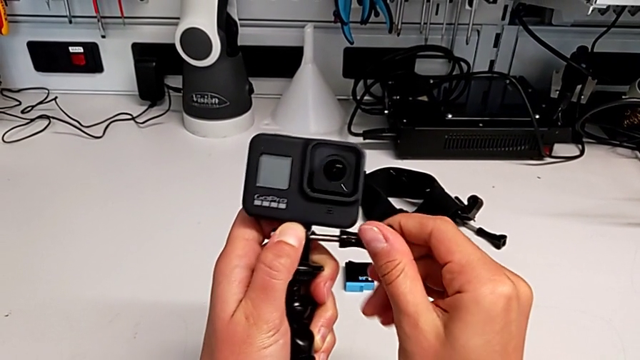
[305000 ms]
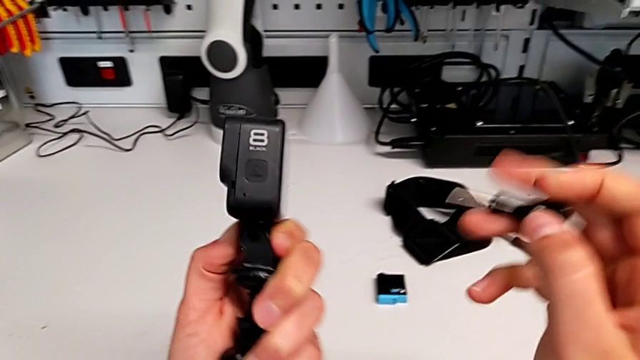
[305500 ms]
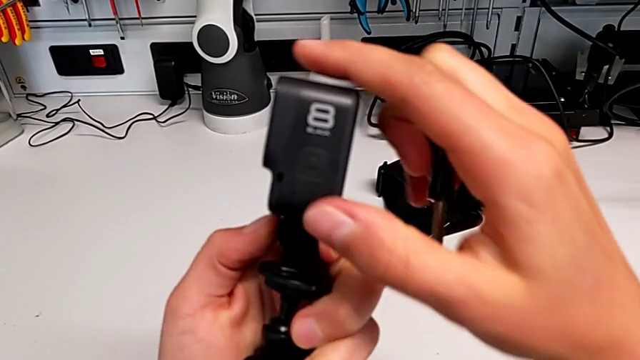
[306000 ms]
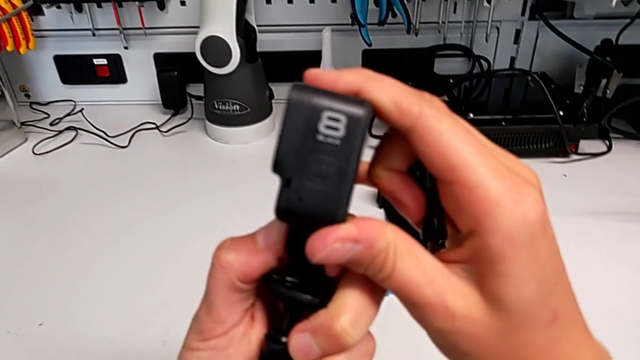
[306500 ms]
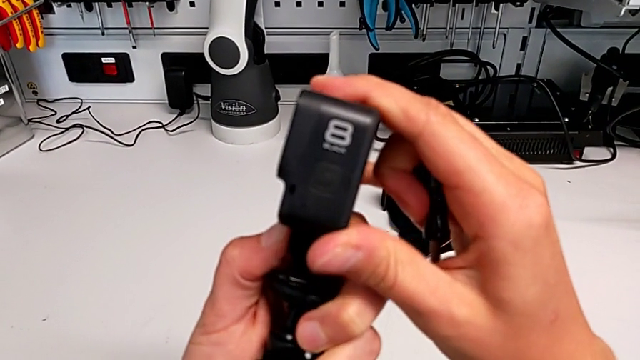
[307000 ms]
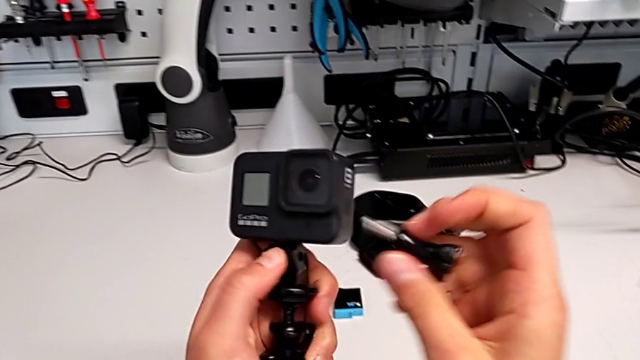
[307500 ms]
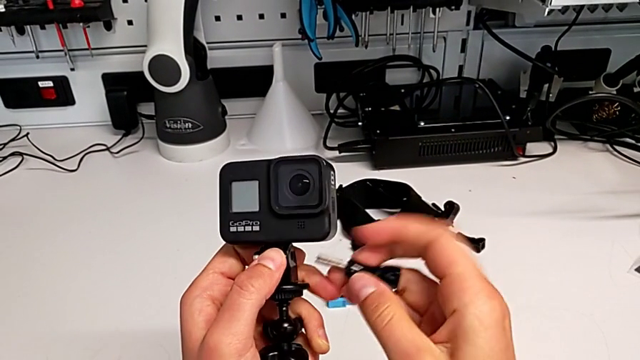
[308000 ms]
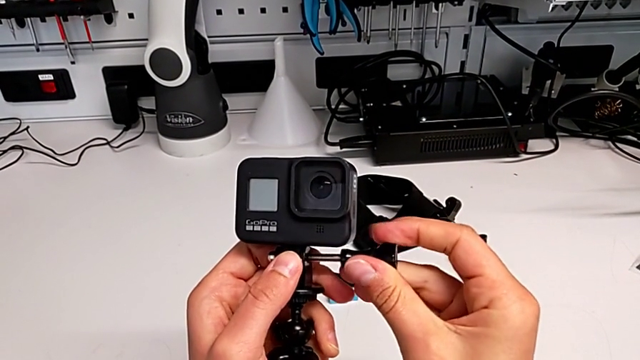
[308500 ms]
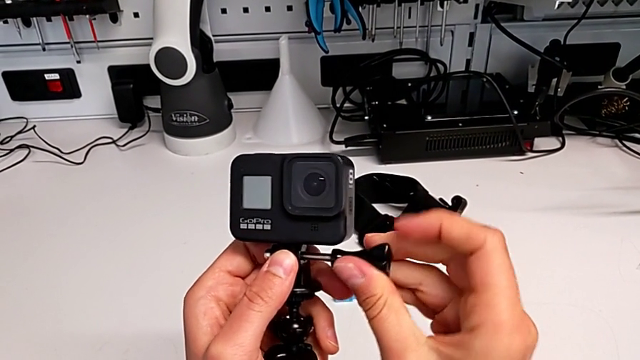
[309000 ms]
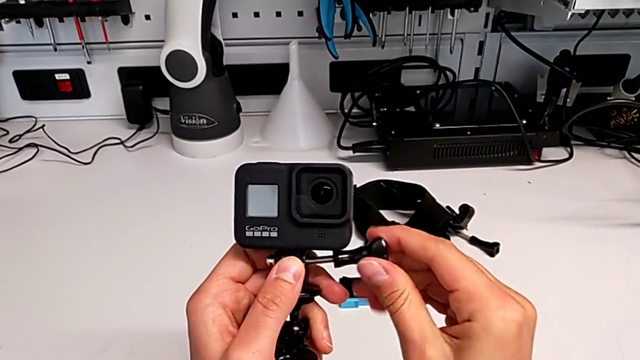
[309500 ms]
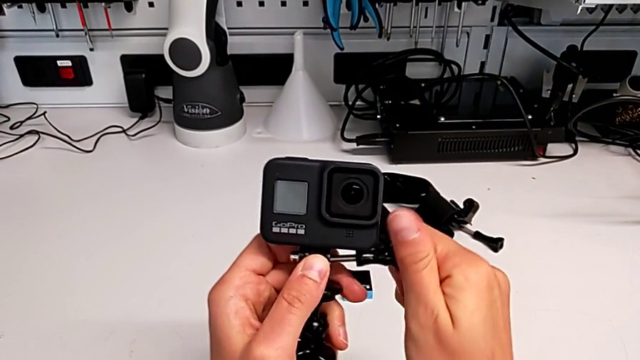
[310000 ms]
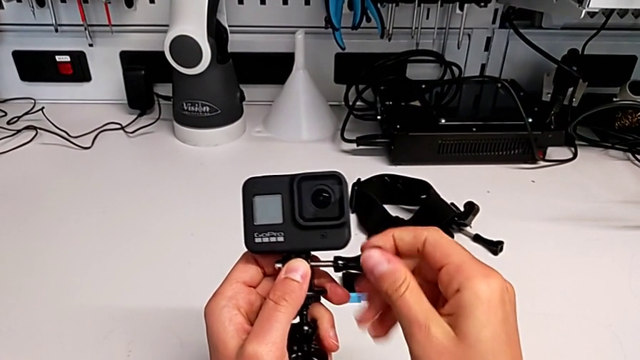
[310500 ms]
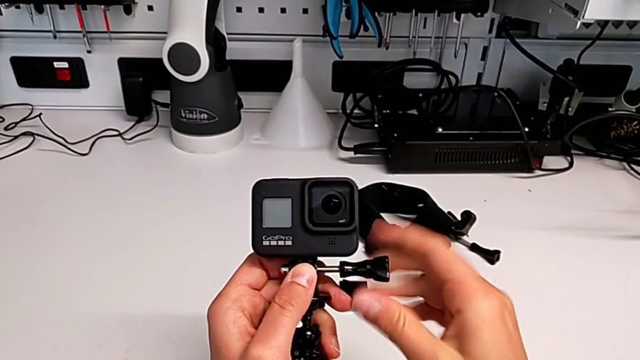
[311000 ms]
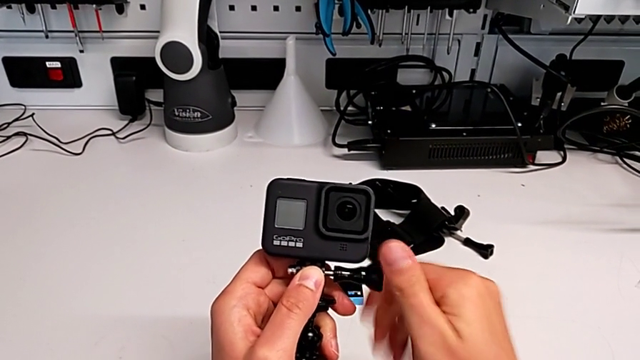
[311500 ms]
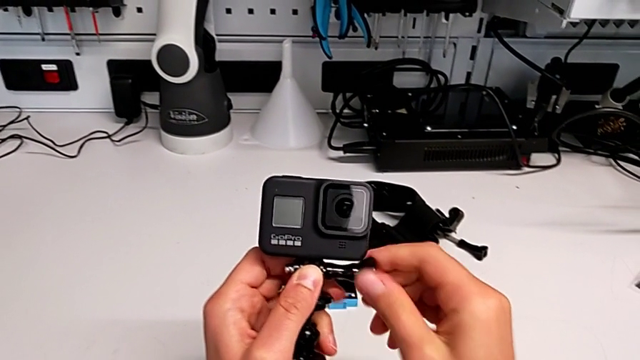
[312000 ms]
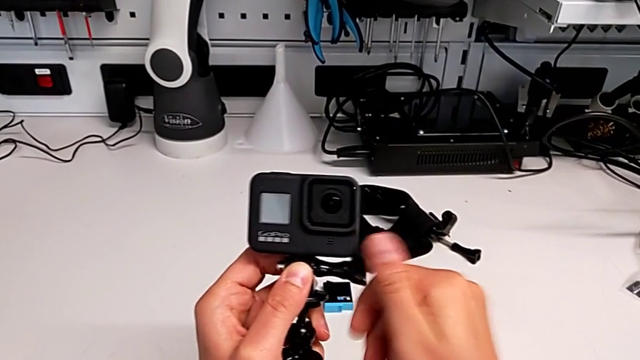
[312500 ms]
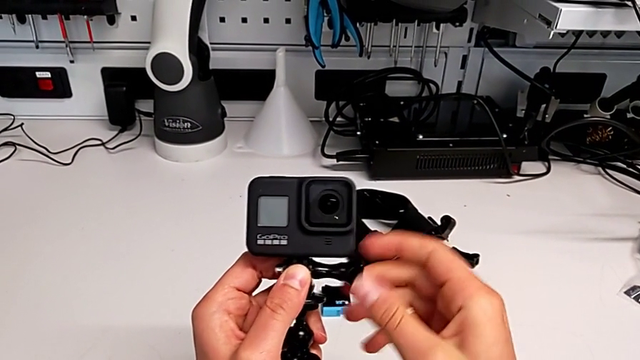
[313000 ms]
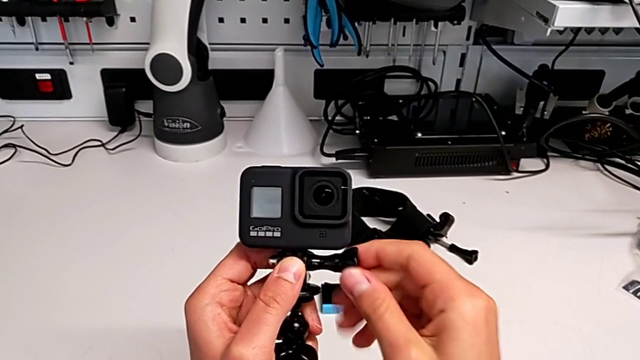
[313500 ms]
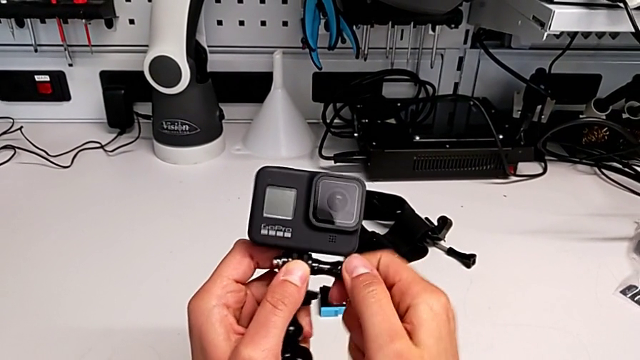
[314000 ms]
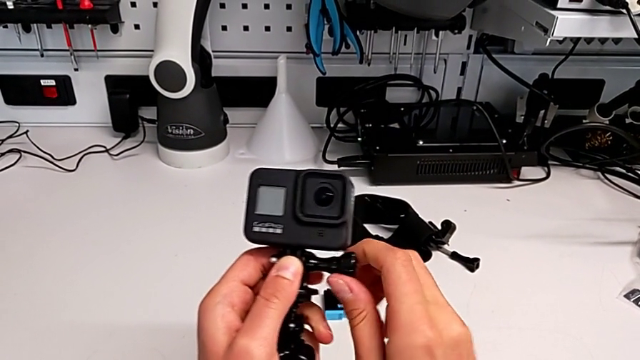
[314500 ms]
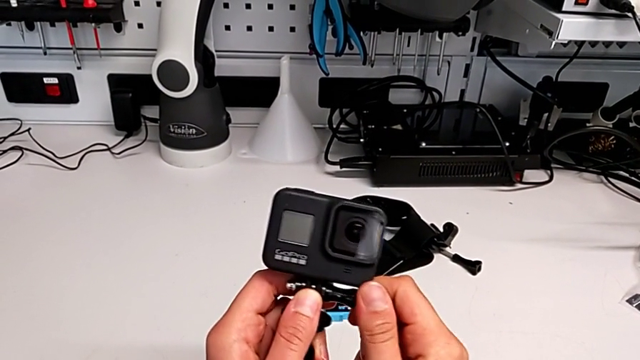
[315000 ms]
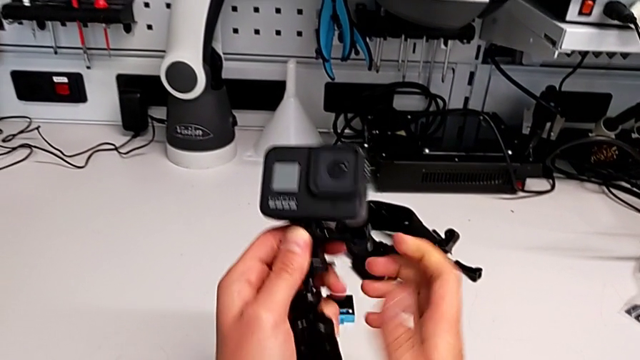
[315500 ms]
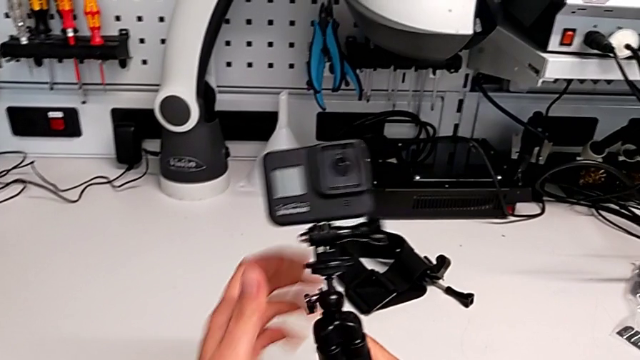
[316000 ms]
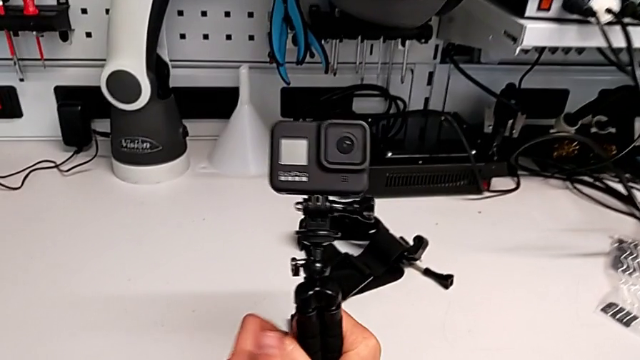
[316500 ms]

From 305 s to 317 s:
The camera wearer is replacing the strap with a handheld grip. They align the handheld grip, insert the screw, screw it and hold the handheld grip.

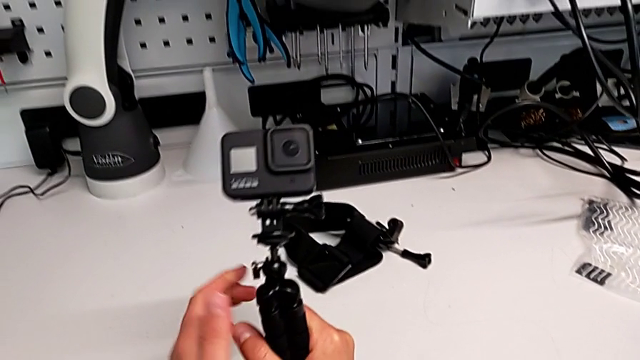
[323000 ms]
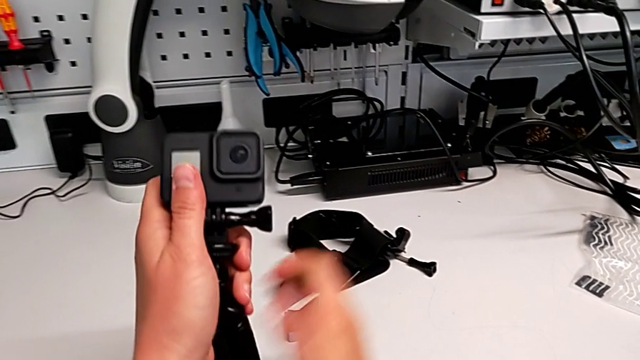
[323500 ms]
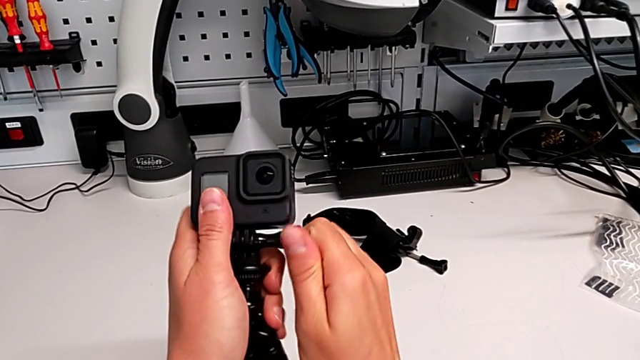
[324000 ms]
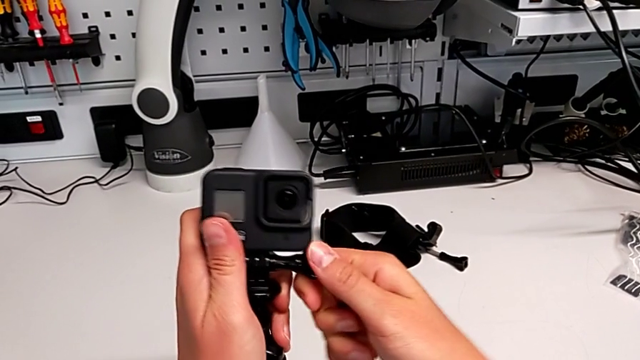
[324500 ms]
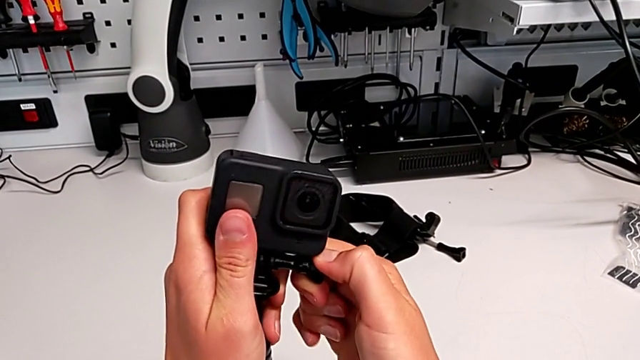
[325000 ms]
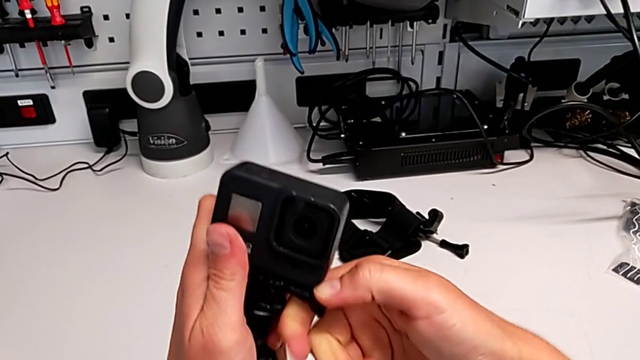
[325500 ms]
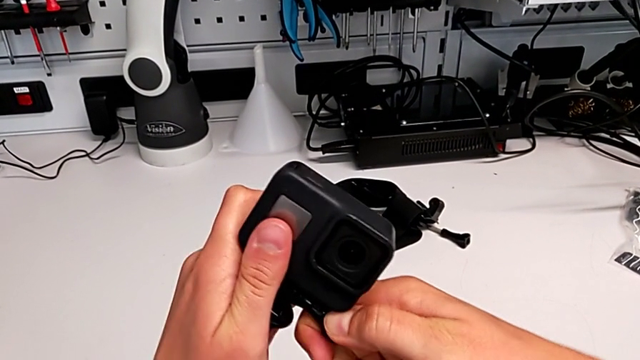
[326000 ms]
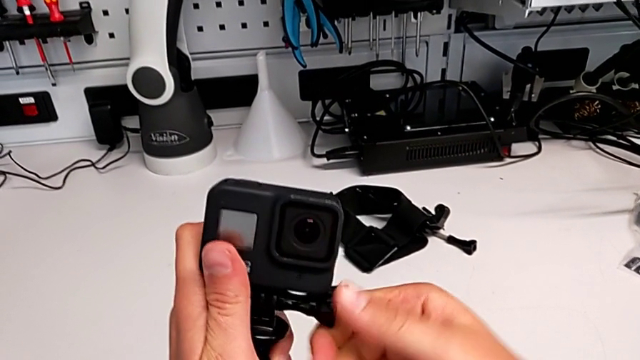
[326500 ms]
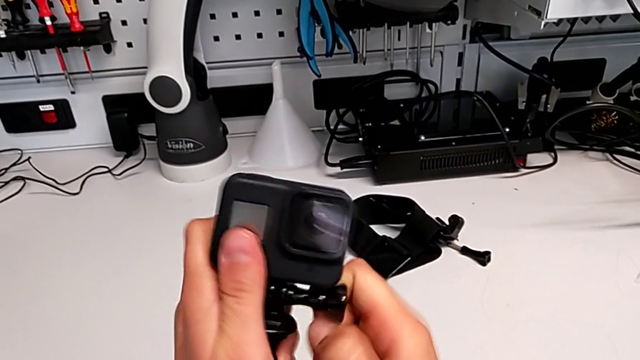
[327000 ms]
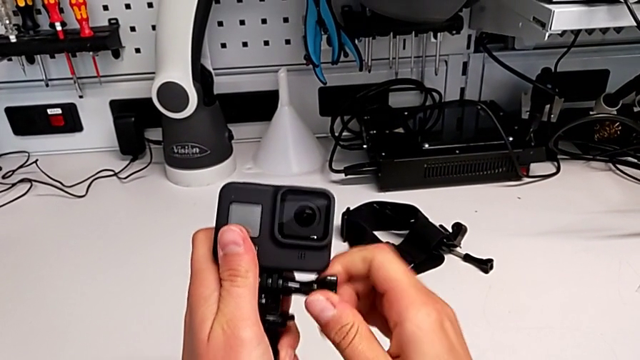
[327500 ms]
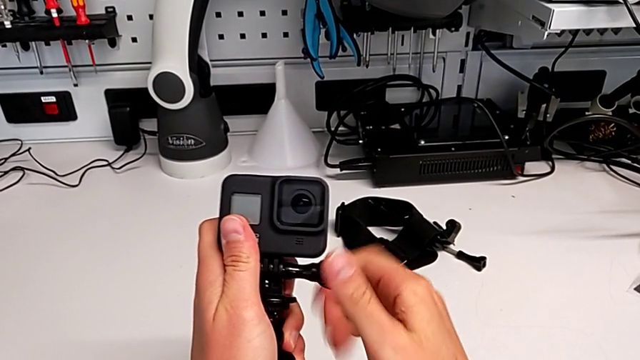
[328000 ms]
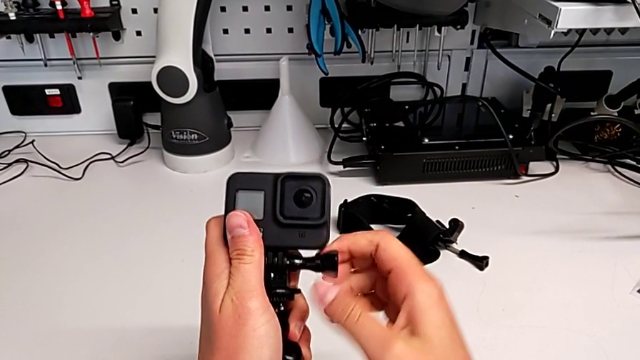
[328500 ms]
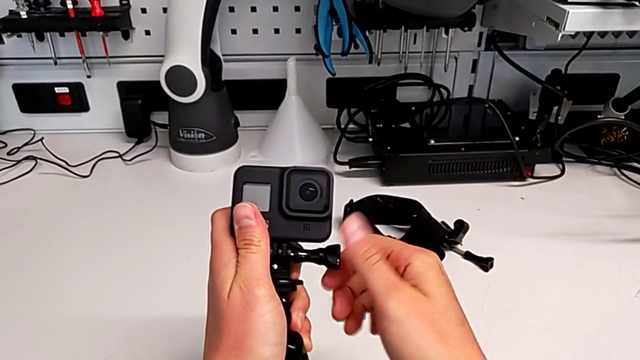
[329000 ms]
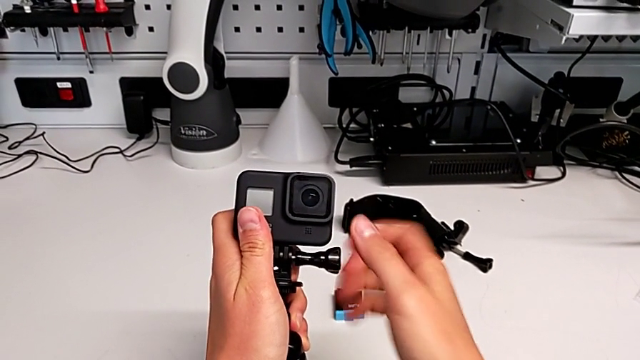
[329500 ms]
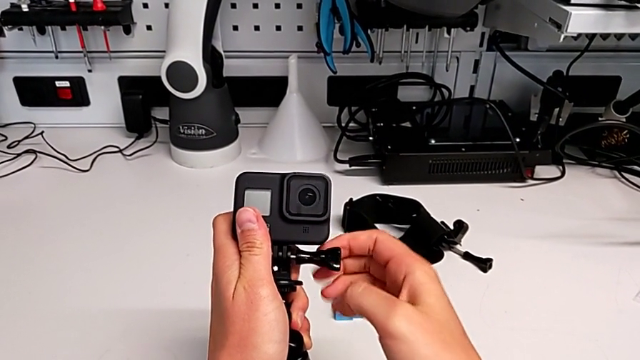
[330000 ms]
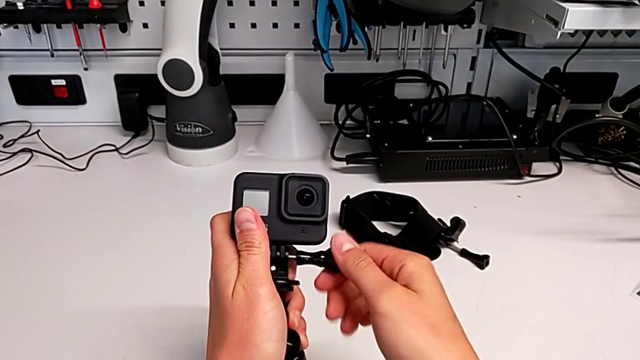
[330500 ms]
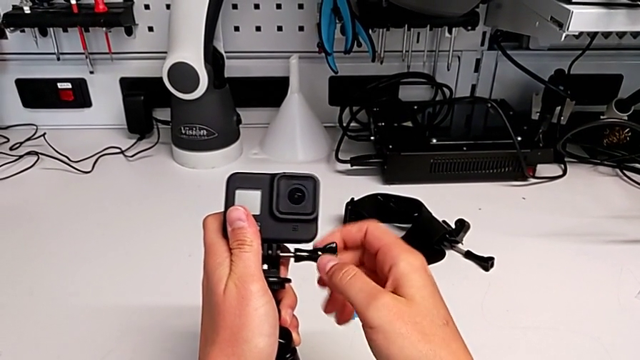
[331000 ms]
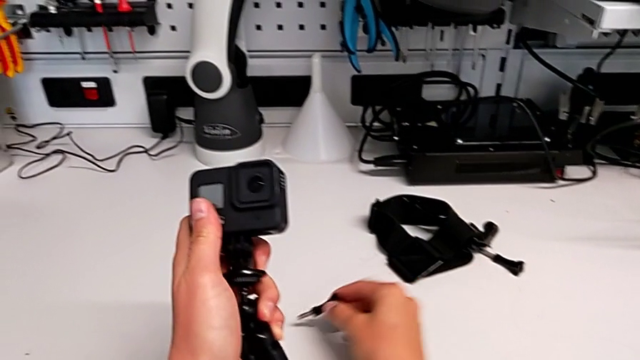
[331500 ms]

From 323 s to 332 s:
The camera wearer is removing the handheld grip from the GoPro. They grab the GoPro, unscrew the screw, withdraw it and place it.
